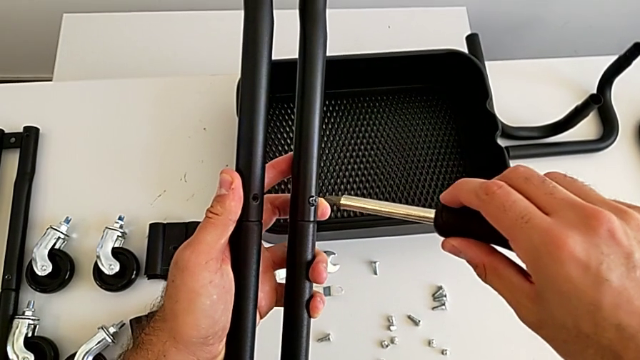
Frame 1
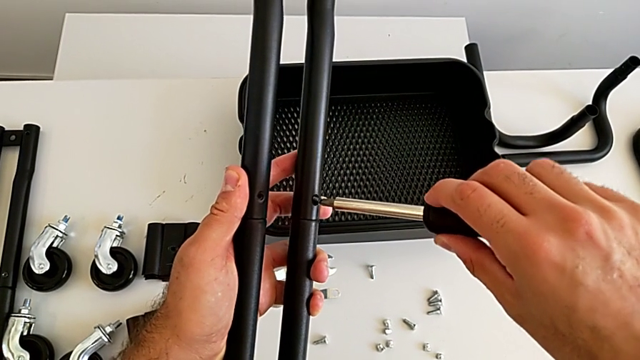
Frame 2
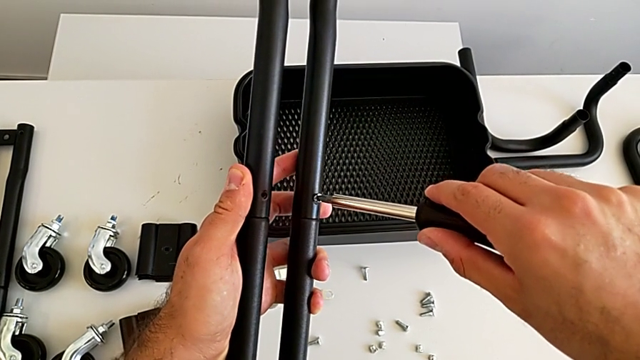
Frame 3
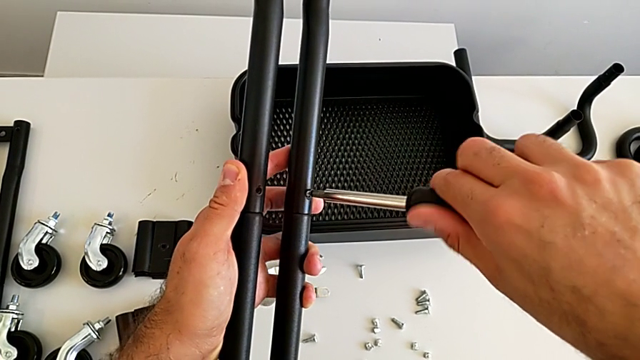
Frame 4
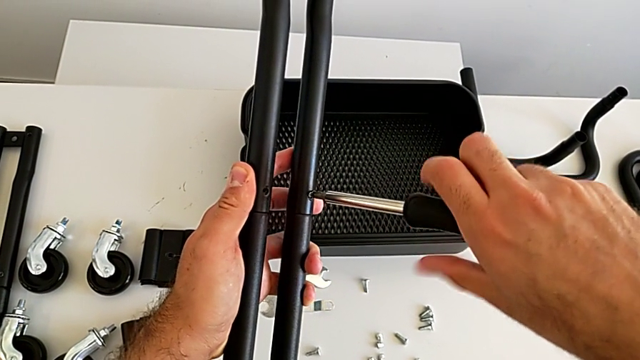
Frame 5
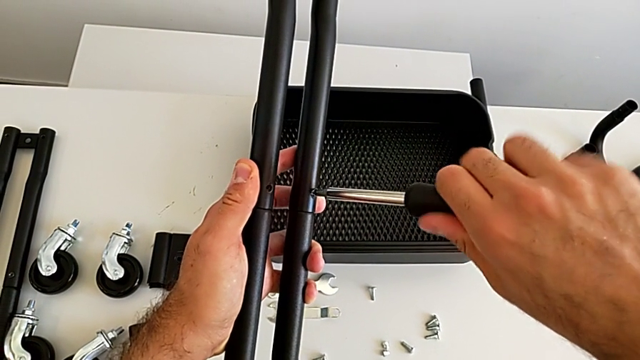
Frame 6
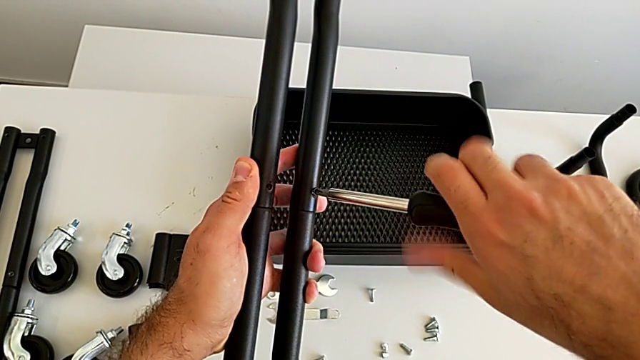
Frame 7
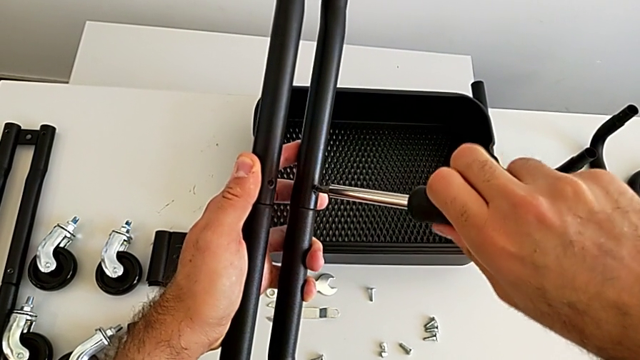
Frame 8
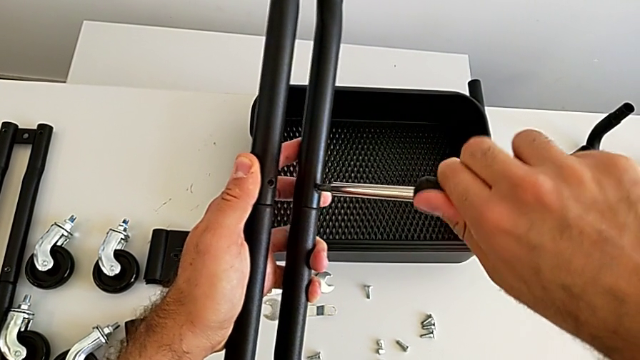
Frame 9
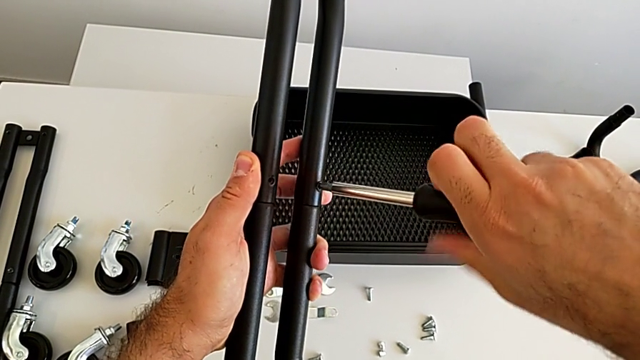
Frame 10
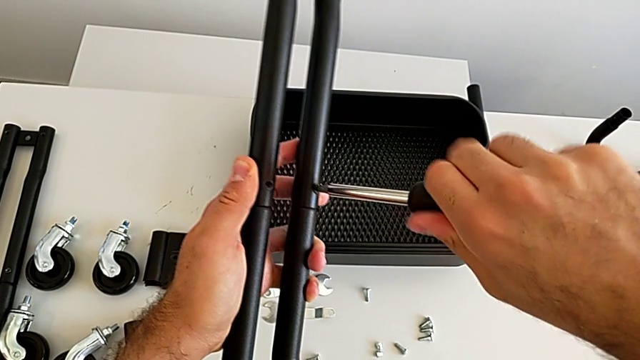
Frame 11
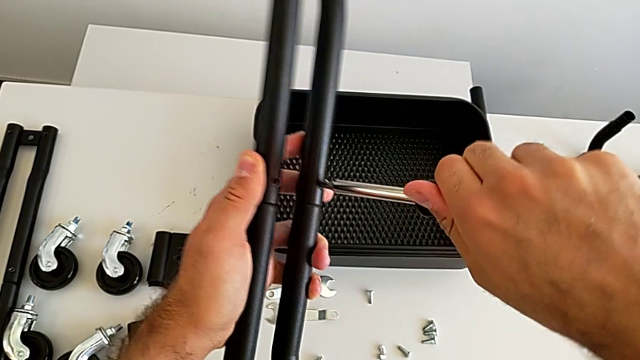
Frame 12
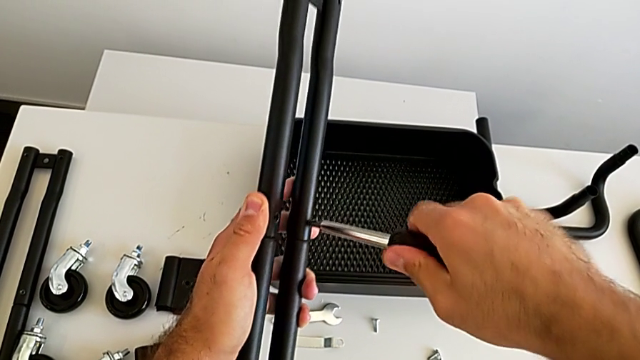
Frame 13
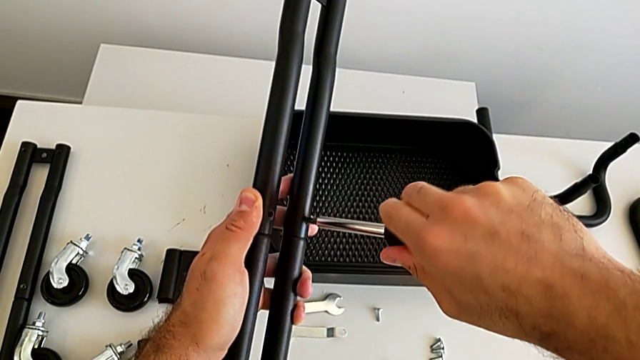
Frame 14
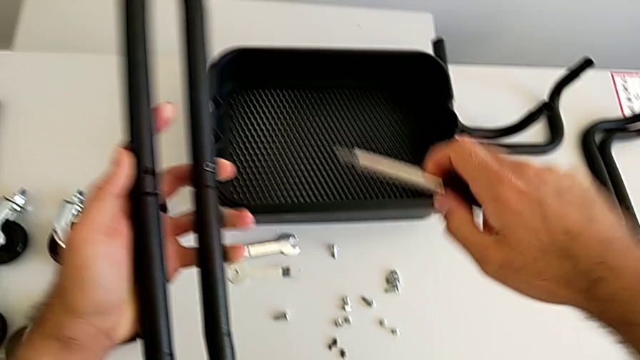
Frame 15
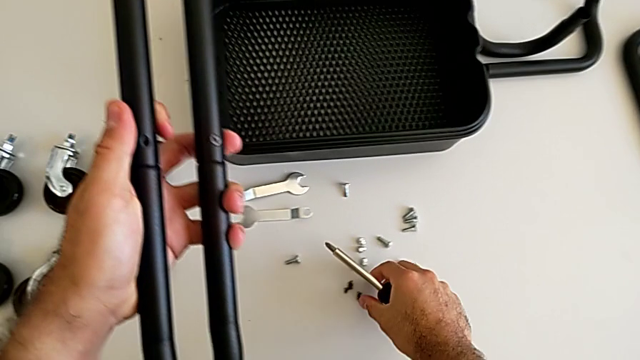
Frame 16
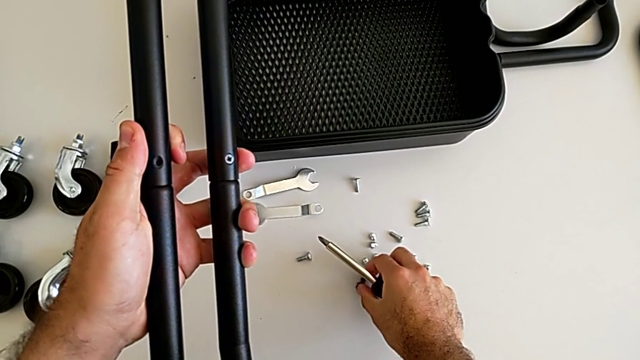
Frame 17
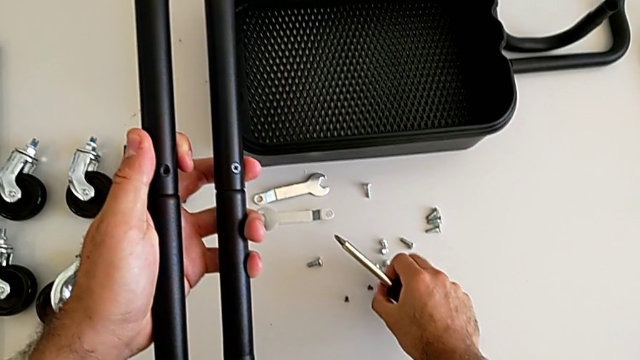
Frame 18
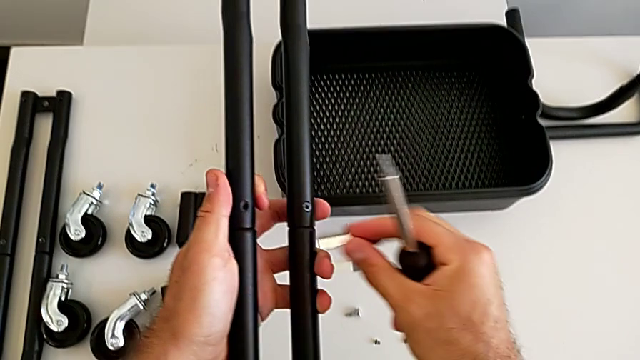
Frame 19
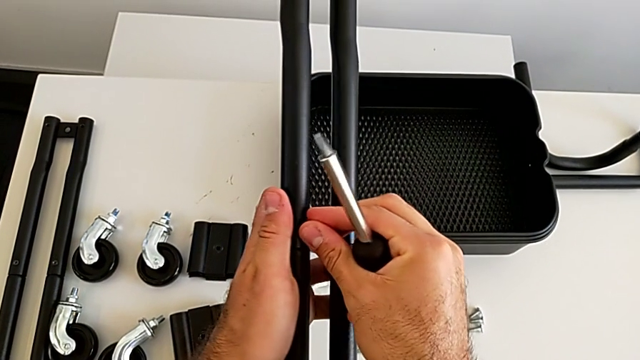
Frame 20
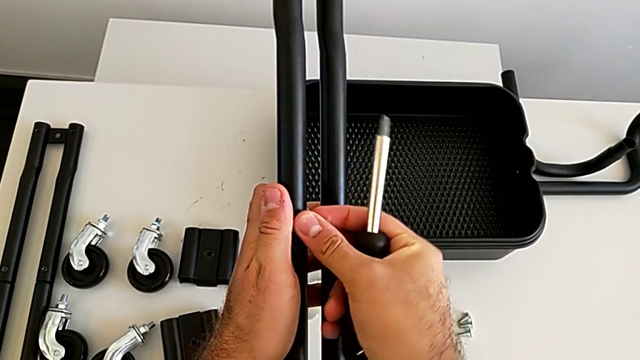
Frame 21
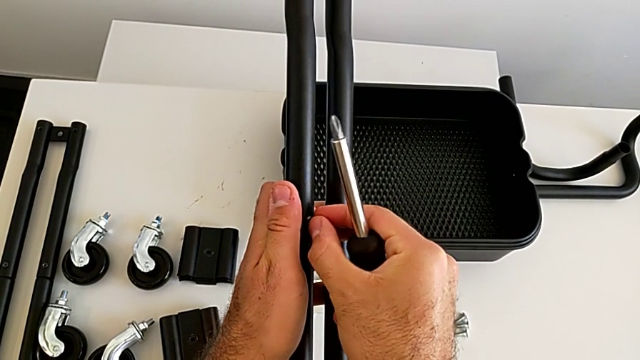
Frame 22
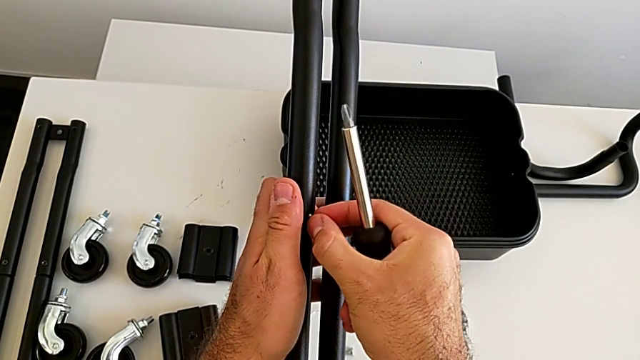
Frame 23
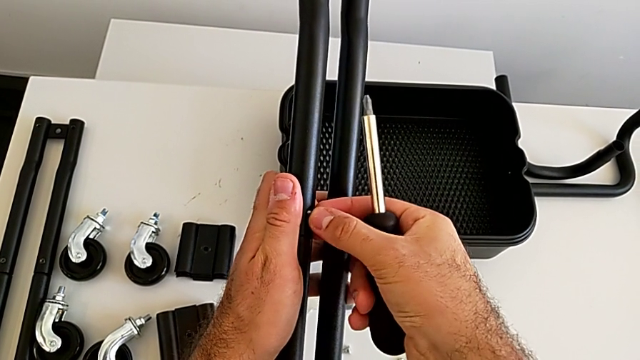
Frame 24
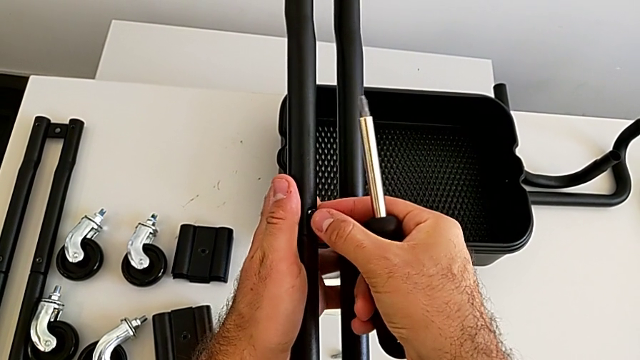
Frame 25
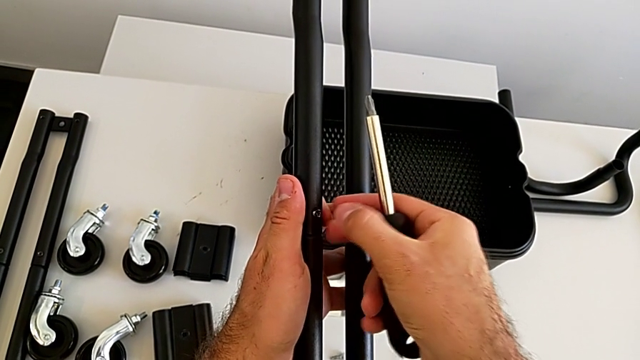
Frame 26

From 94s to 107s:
The camera wearer is assembling the second sidebar using a screw. They rotate the black screwdriver, grab the fourth screw and insert it.

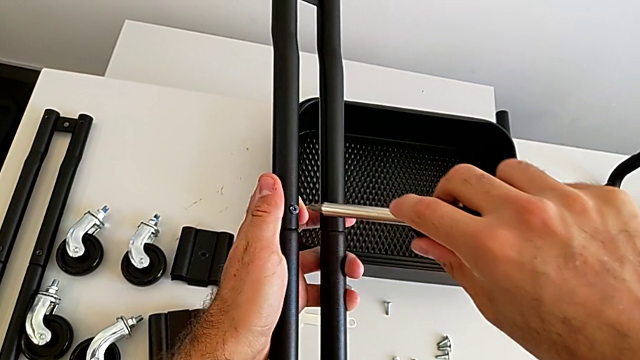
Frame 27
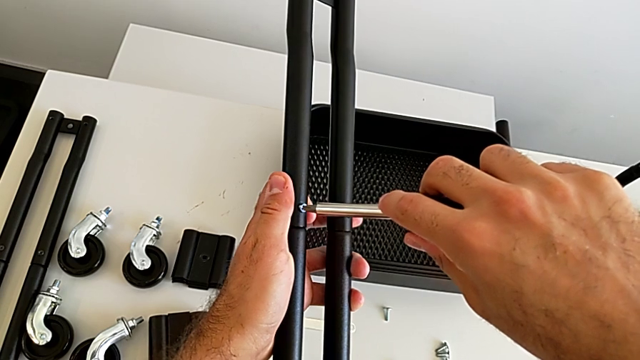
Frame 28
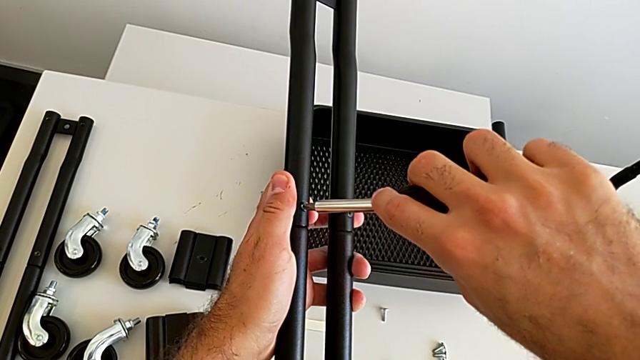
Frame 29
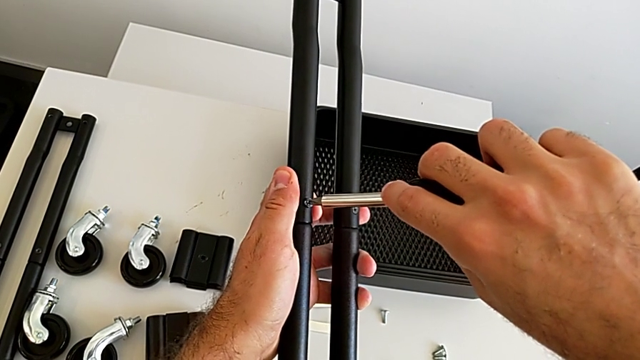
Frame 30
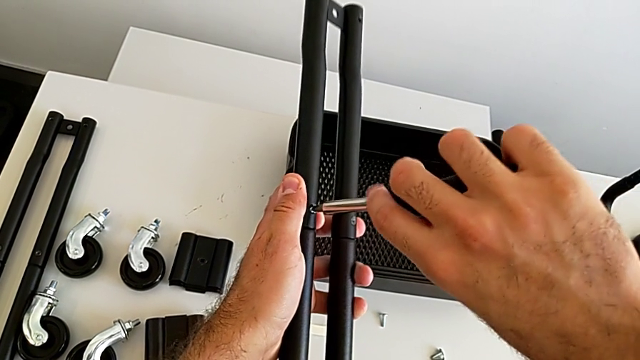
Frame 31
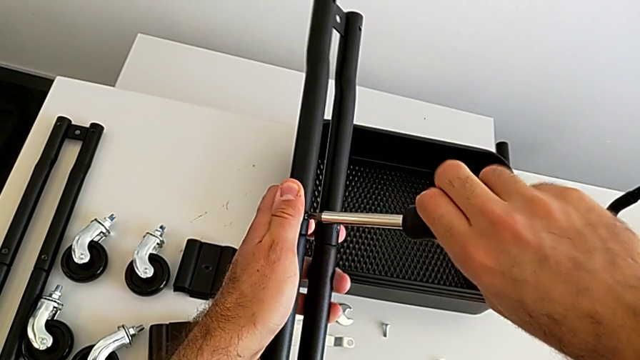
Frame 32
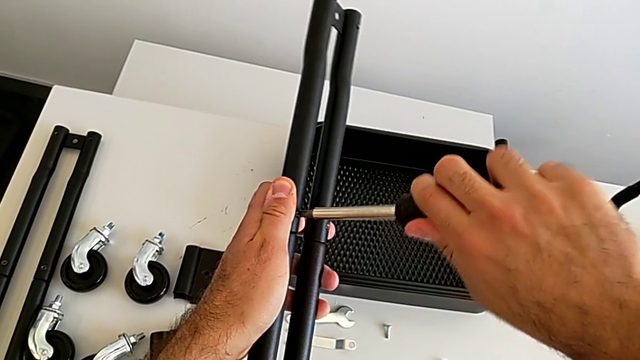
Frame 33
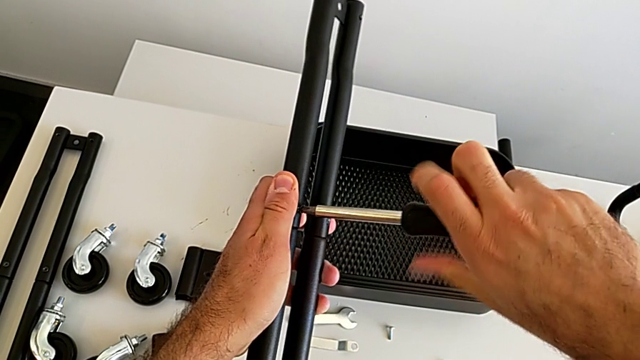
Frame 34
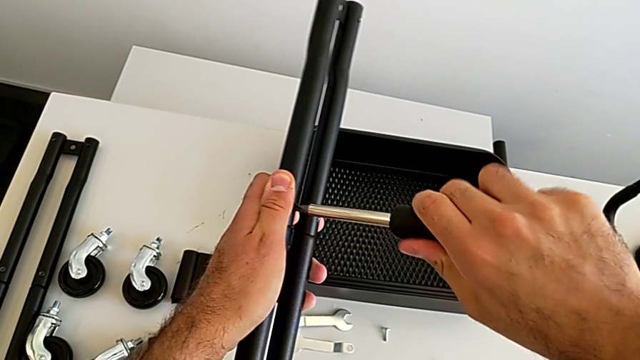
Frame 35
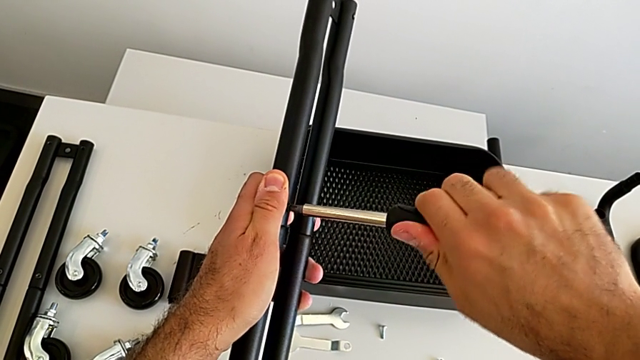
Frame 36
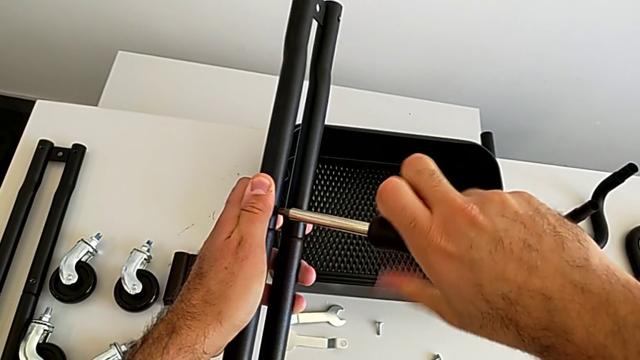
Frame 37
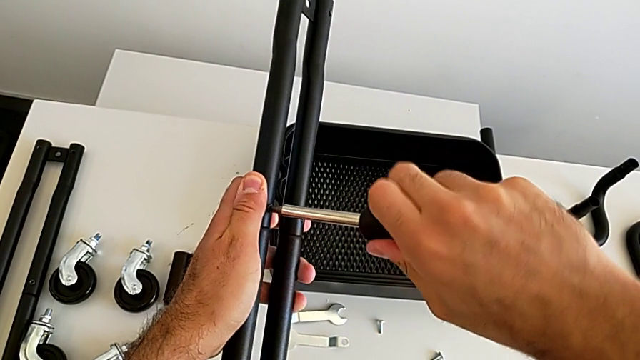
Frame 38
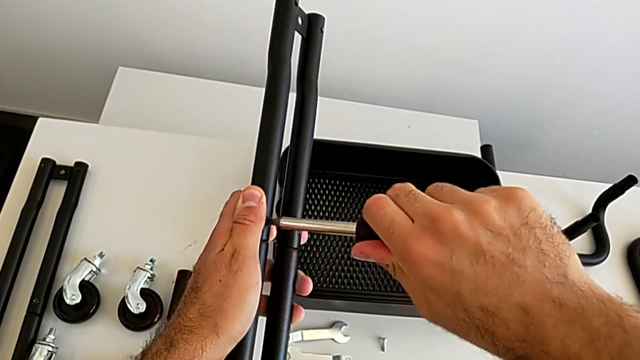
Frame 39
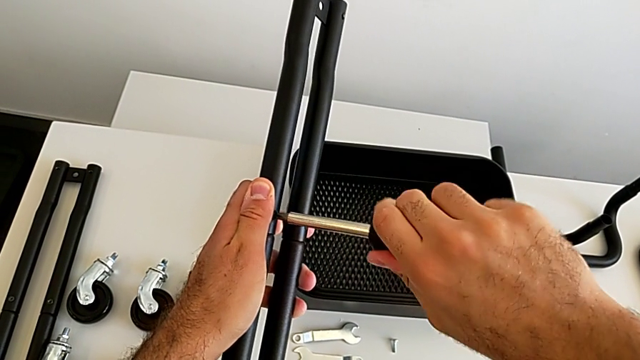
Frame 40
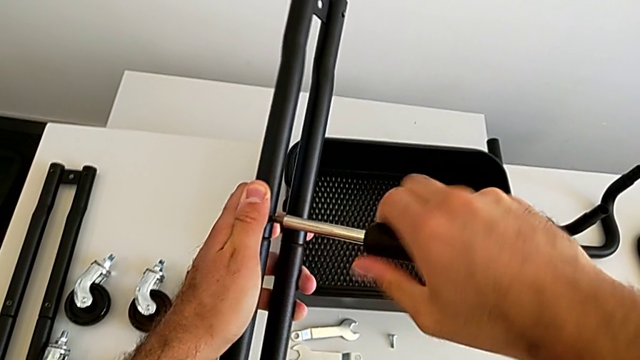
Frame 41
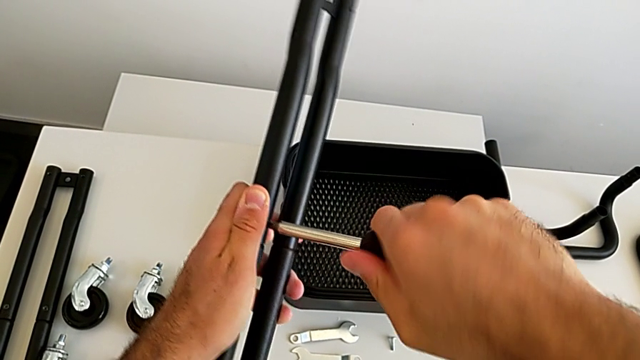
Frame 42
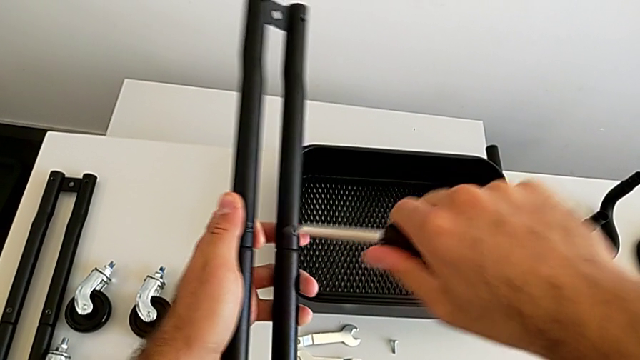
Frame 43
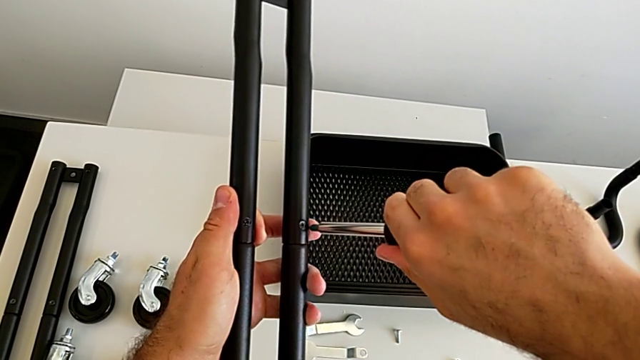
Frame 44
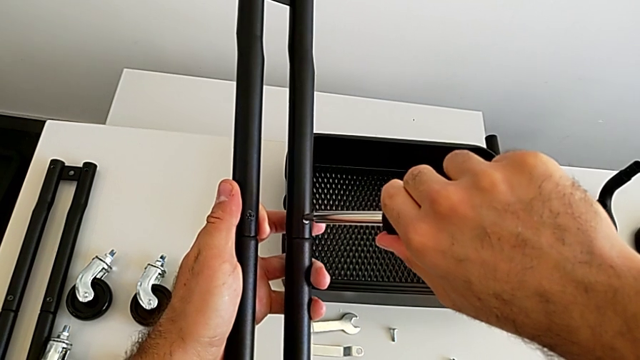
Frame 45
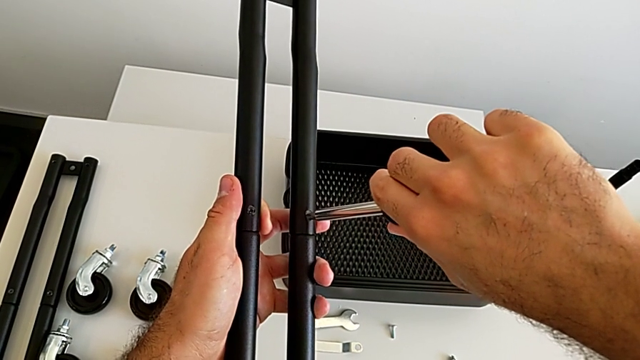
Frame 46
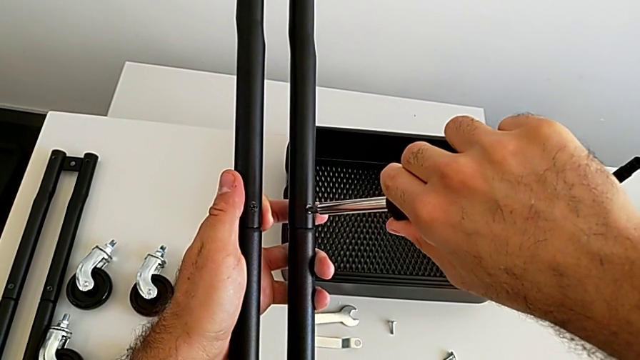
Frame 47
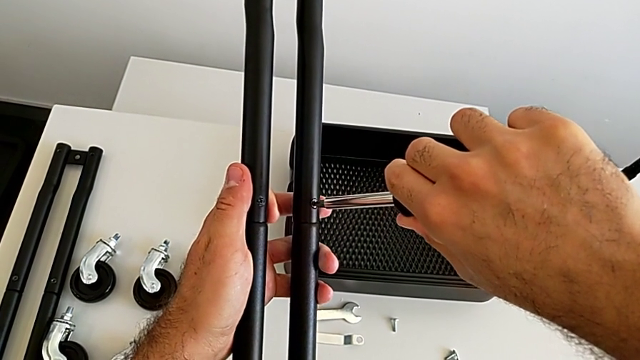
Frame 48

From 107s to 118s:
The camera wearer is assembling the second sidebar using a screw. They rotate the black screwdriver and begin to screw the third screw.
